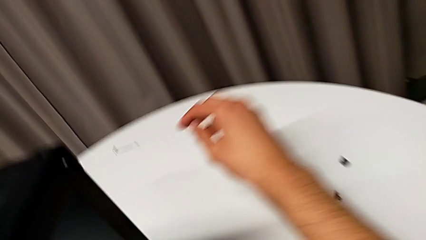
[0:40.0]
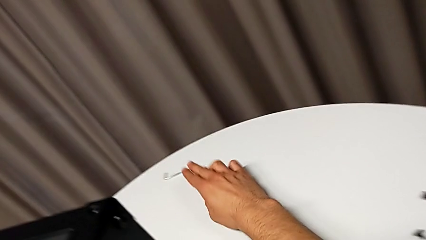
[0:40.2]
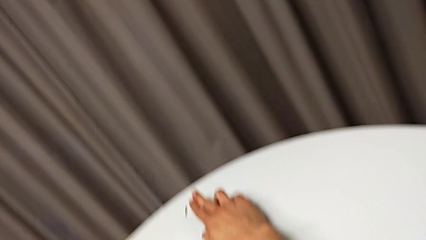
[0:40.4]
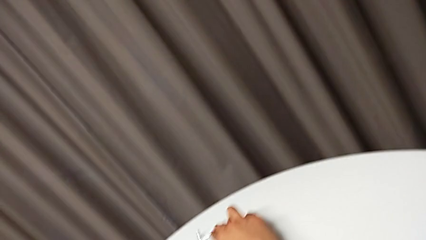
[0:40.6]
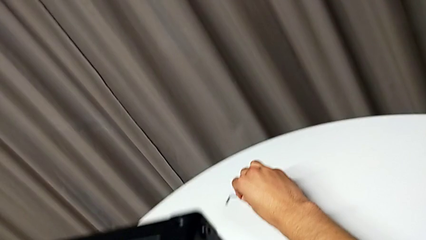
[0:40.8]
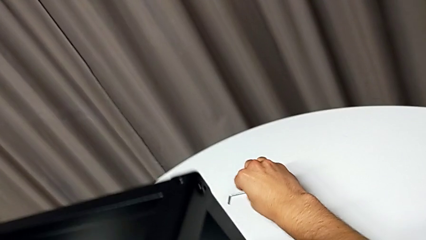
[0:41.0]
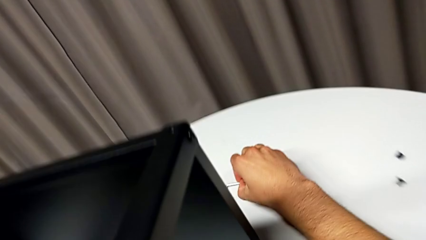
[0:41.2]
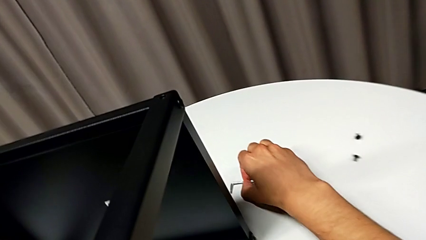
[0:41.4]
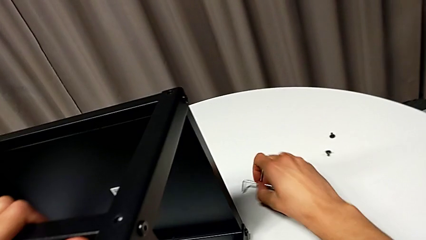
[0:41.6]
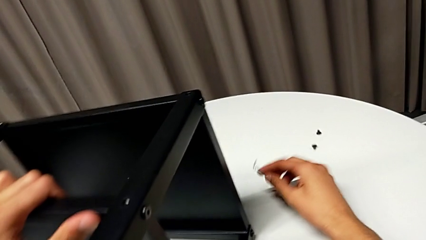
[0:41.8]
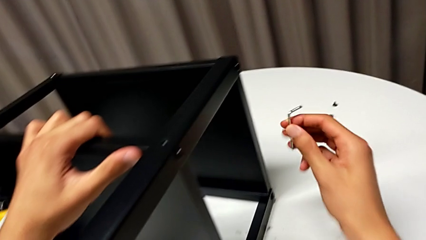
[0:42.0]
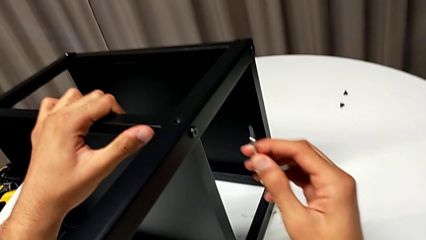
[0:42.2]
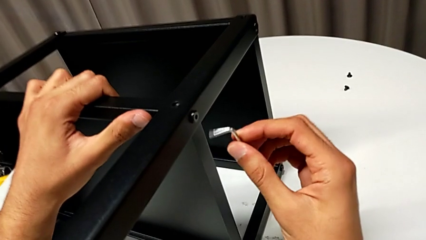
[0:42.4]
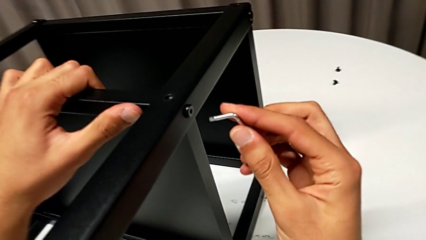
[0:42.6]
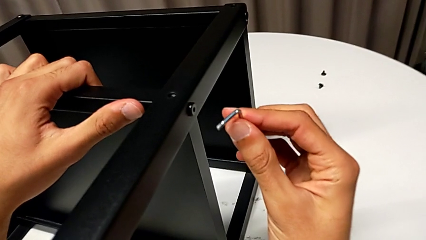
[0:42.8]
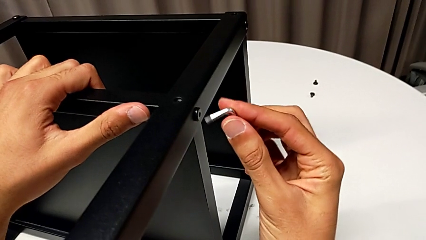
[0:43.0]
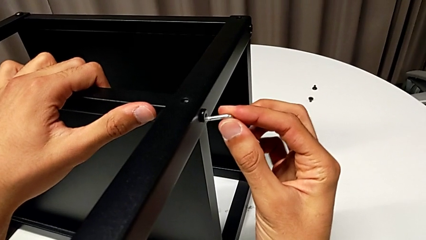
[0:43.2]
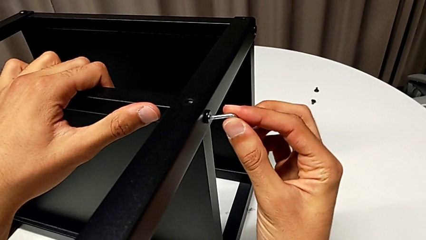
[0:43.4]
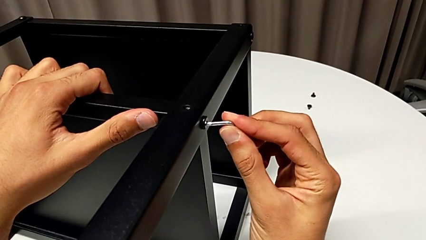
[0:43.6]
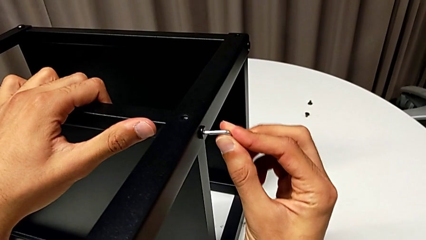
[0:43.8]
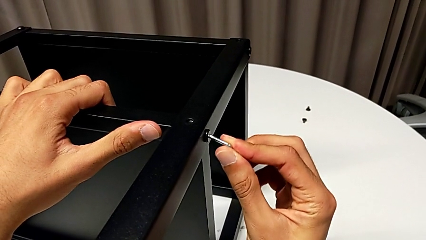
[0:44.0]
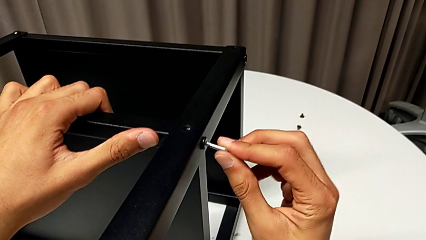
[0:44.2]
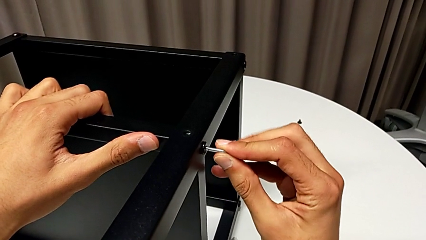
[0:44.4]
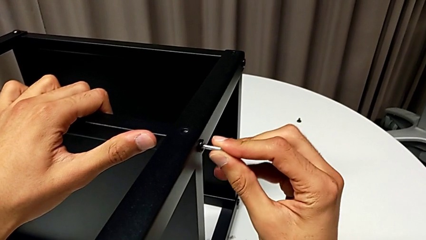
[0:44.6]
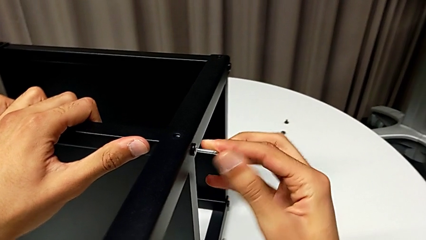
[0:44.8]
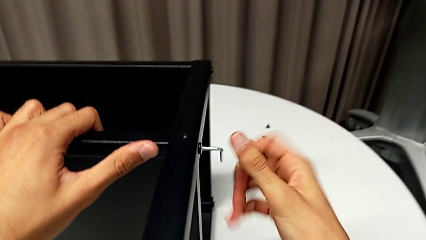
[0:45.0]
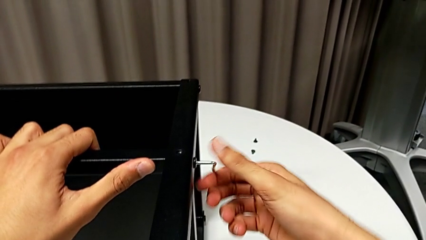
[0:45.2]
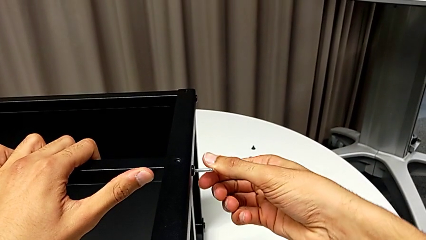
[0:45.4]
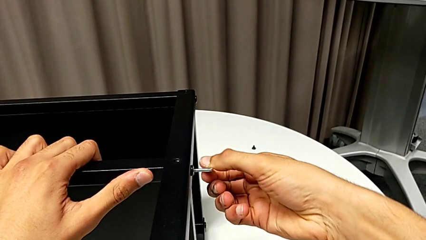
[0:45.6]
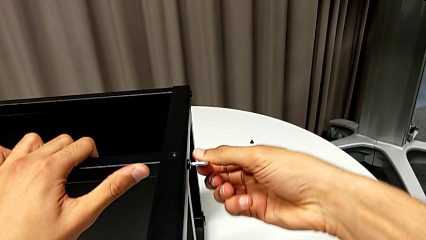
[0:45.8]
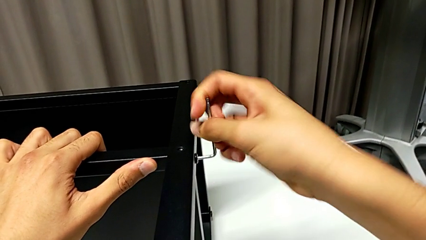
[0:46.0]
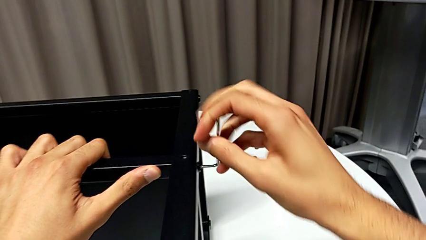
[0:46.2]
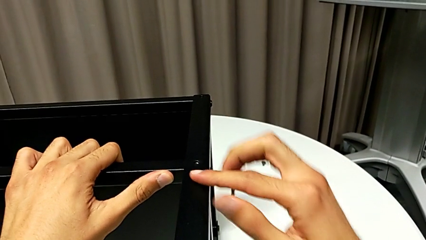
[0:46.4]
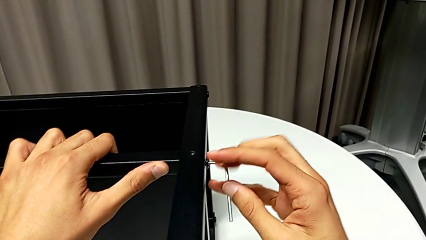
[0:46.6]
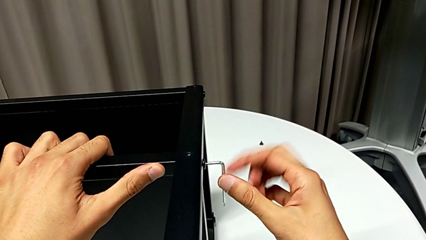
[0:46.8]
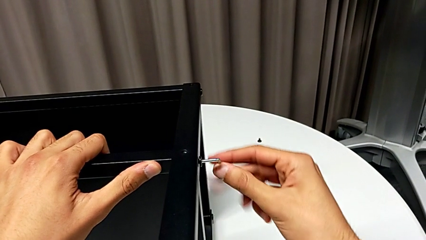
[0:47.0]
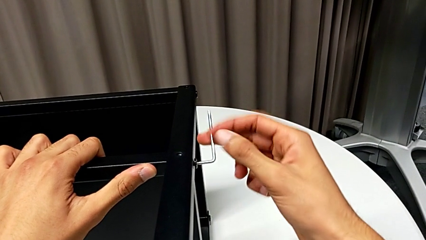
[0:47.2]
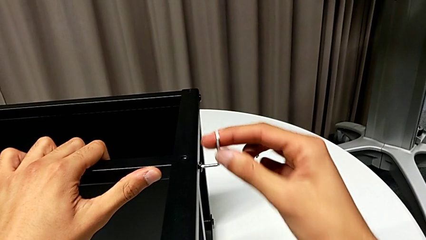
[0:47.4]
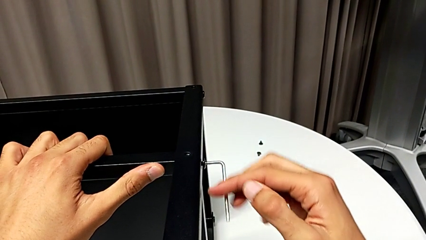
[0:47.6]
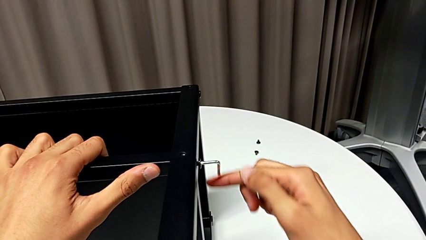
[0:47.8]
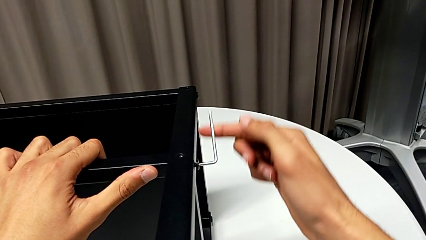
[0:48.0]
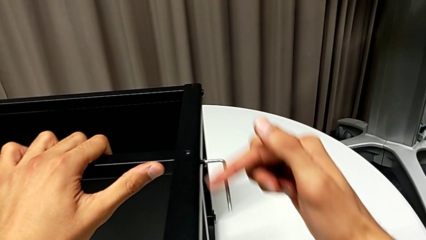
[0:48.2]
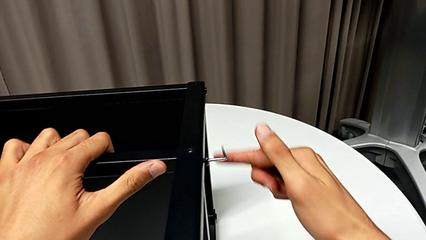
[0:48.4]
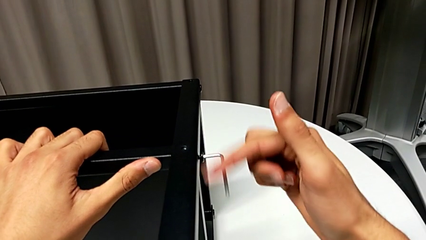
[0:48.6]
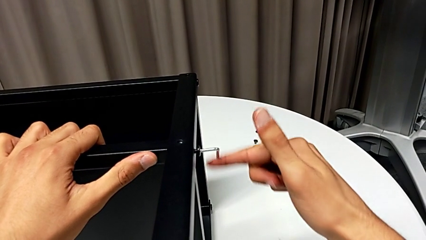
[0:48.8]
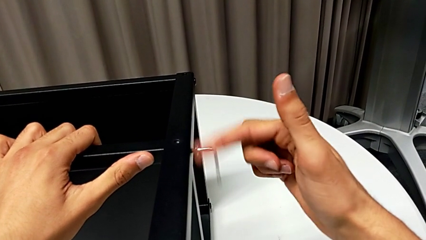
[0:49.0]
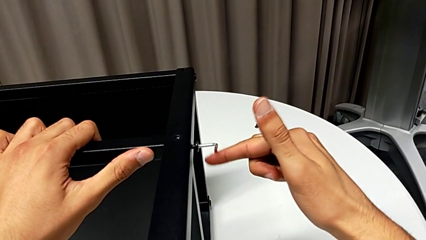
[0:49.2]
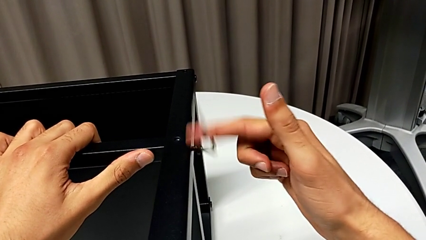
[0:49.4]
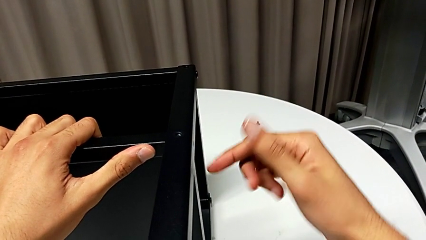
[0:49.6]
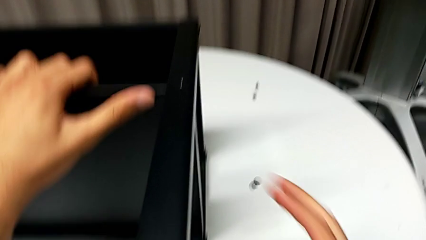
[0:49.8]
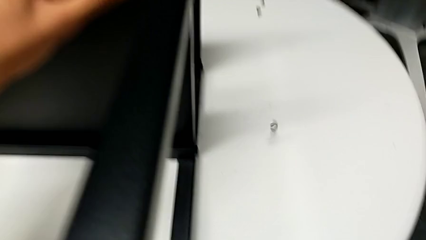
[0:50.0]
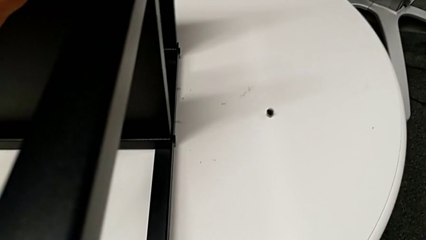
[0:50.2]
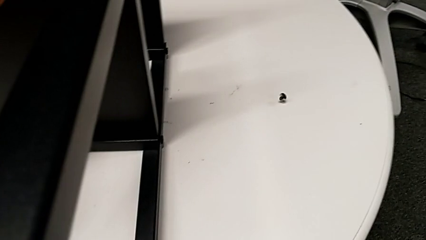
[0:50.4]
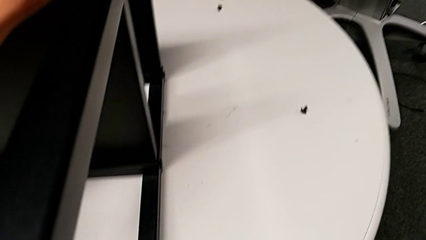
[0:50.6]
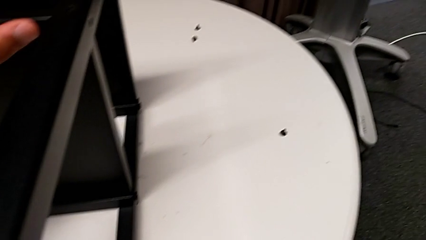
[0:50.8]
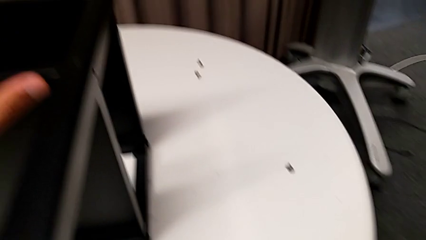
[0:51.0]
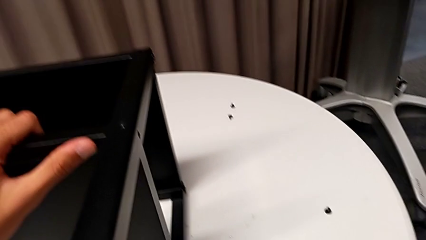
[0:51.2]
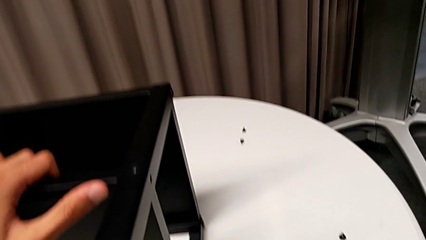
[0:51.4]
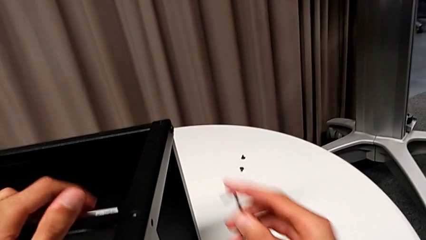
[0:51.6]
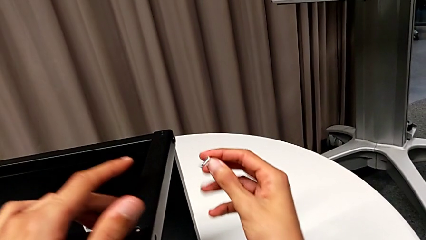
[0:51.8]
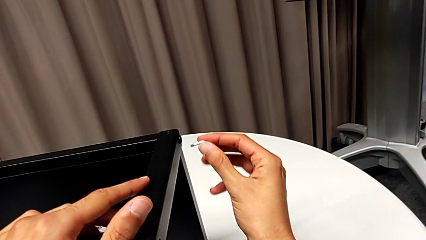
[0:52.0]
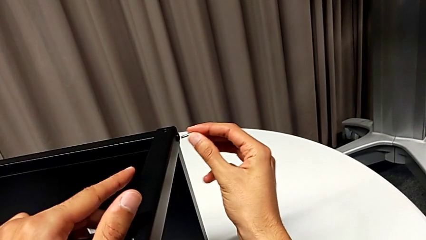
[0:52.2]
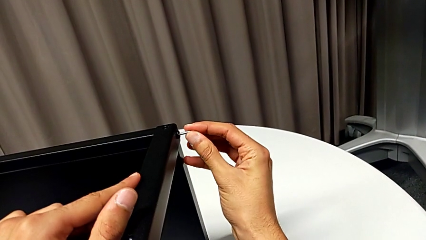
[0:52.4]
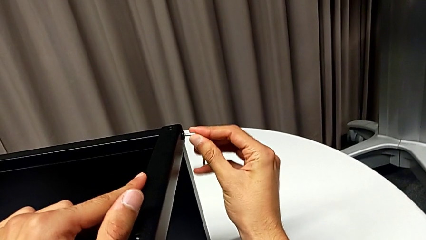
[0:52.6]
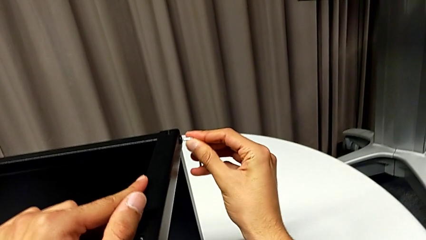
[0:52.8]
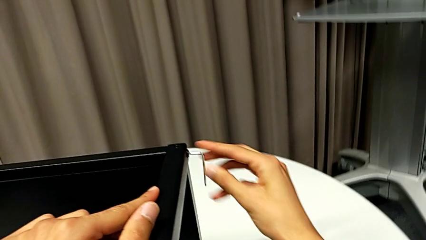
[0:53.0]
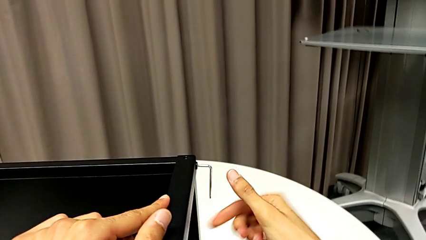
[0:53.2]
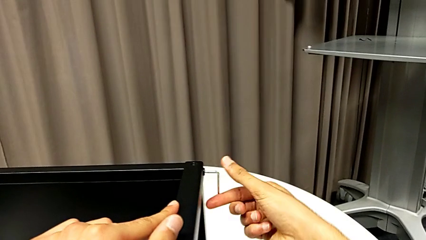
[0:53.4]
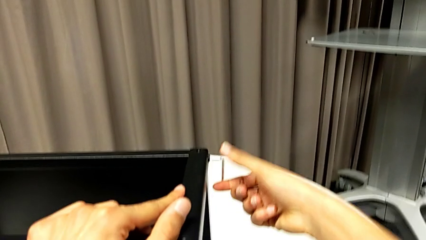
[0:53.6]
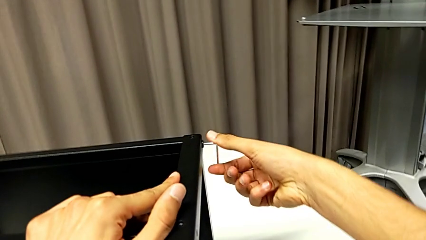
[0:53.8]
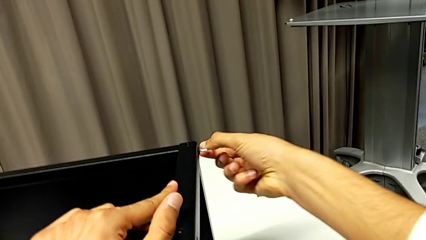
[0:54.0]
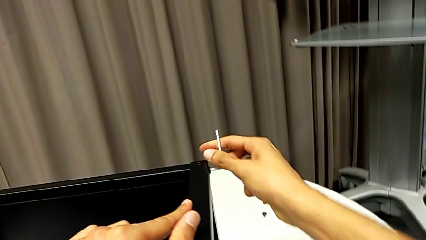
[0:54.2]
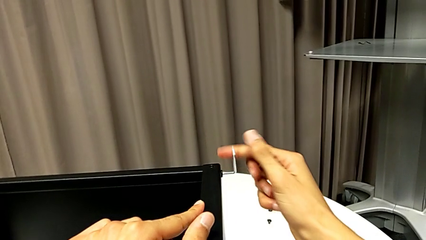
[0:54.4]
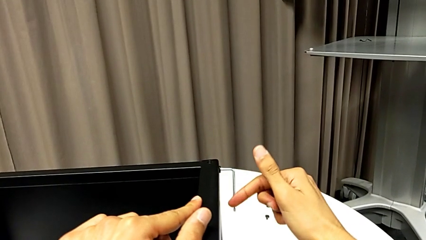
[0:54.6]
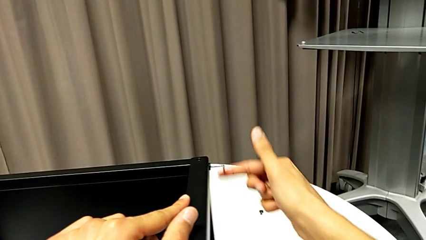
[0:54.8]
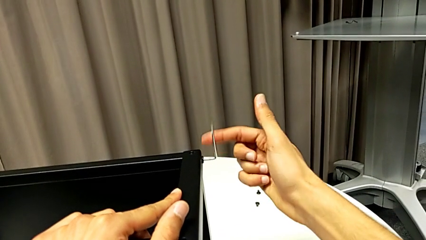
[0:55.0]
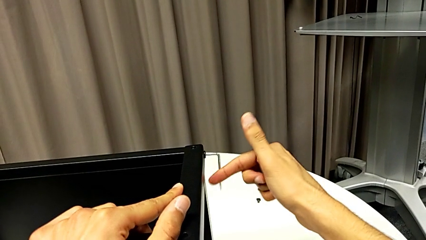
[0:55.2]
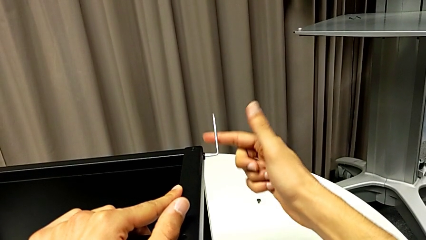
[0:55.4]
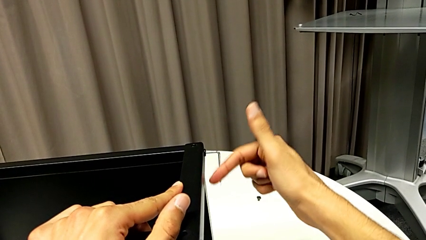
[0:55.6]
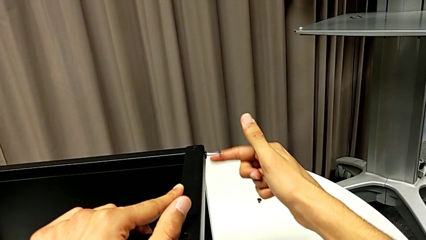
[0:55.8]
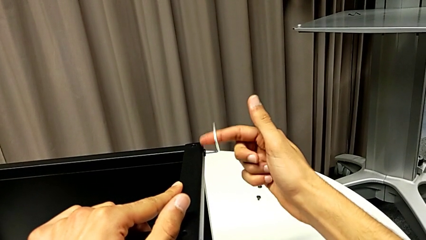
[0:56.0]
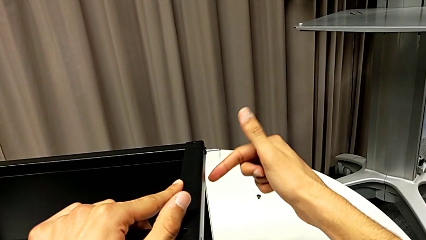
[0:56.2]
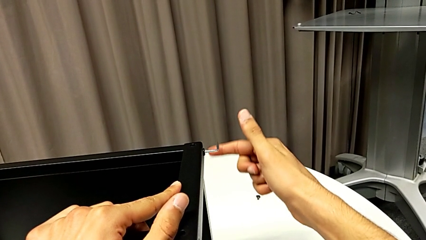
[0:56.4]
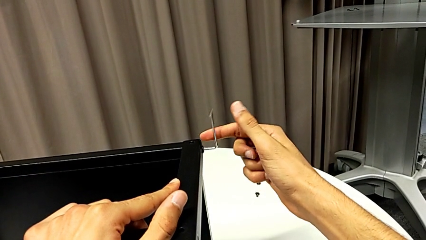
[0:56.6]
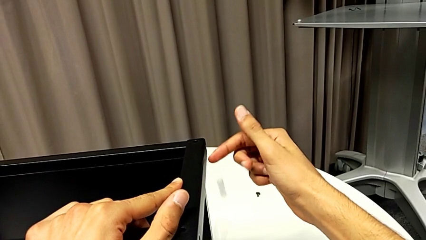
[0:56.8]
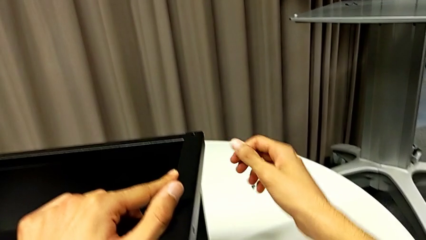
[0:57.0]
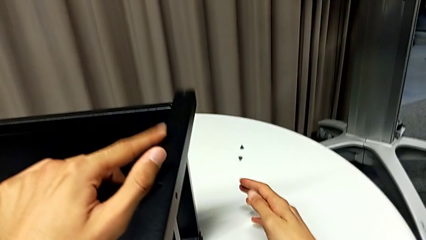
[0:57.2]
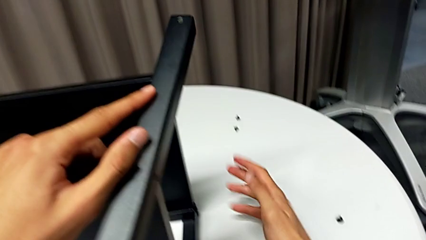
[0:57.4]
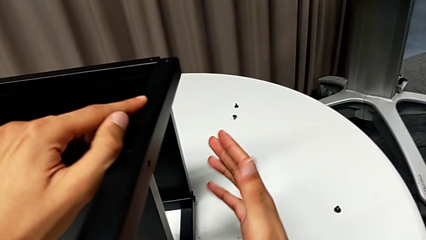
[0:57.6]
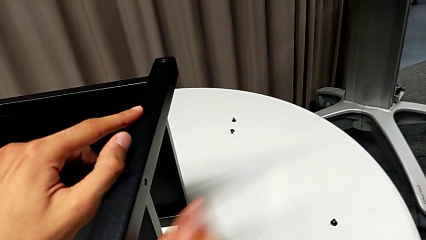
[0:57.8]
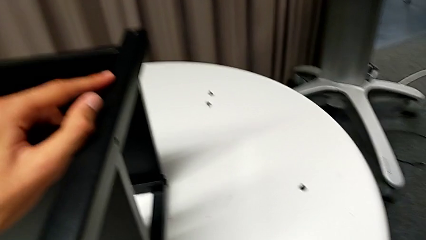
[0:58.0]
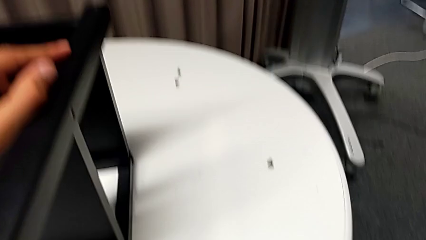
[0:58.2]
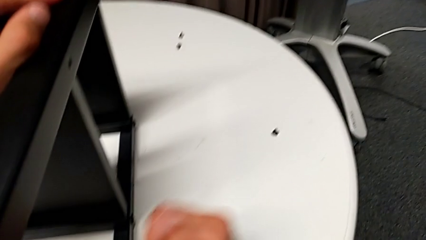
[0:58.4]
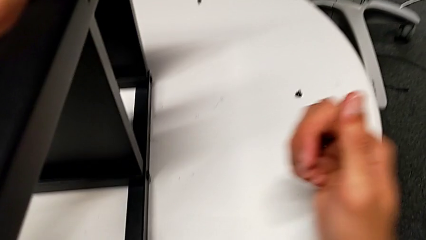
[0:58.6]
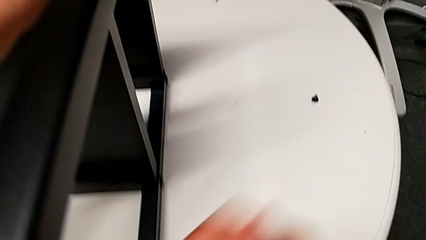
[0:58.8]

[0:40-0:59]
The camera wearer is disassembling the first leg of the table. They grab the Allen wrench, approach the hex socket head, insert the Allen wrench, unscrew the hex socket head, drop the Allen wrench, drop the hex socket head, grab the Allen wrench, insert it, unscrew the hex socket head, wrongly drop the Allen wrench and drop the hex socket head, and disassemble the leg.
